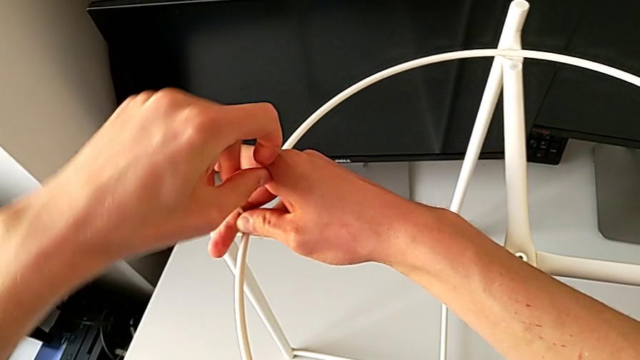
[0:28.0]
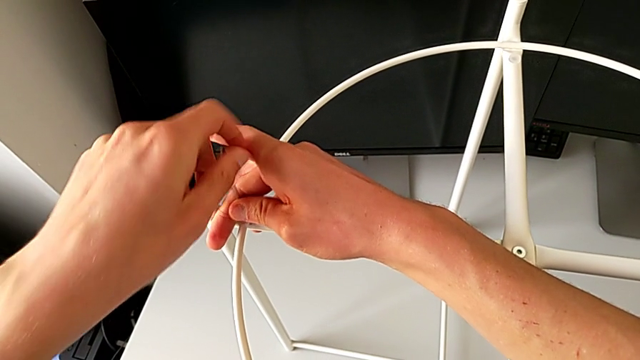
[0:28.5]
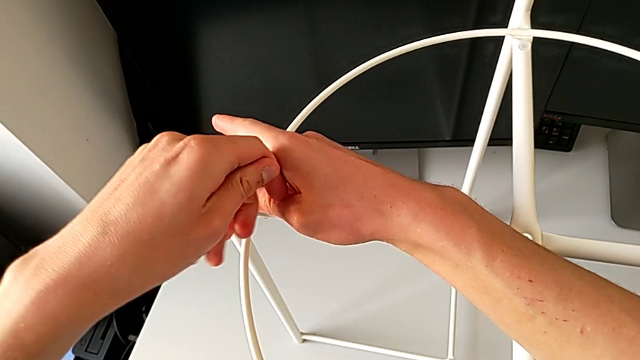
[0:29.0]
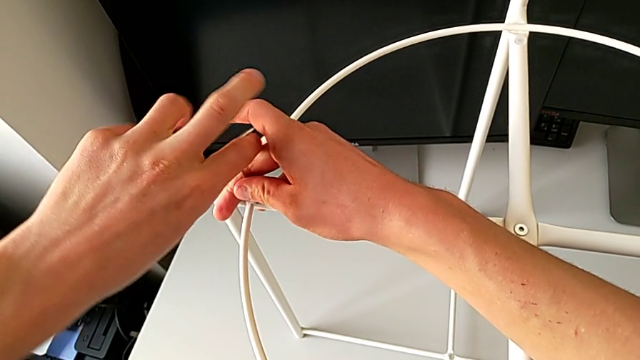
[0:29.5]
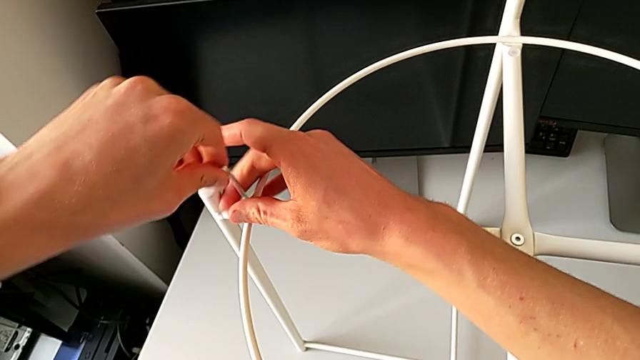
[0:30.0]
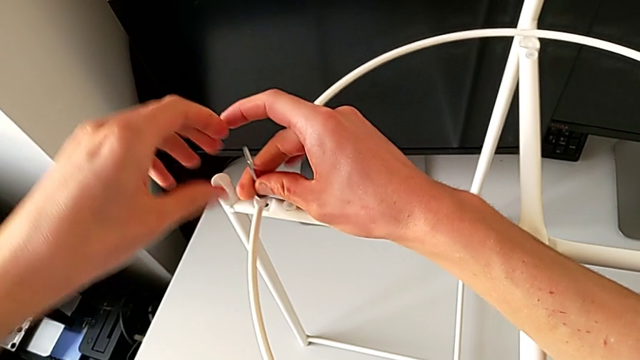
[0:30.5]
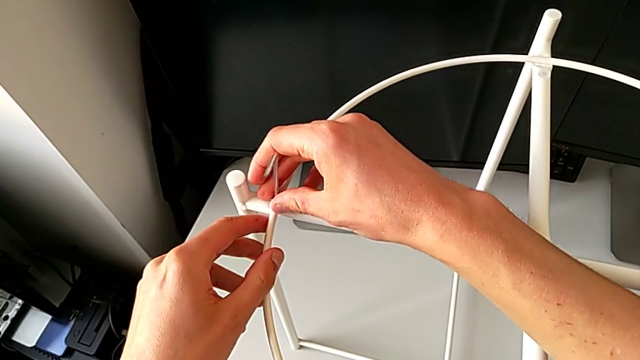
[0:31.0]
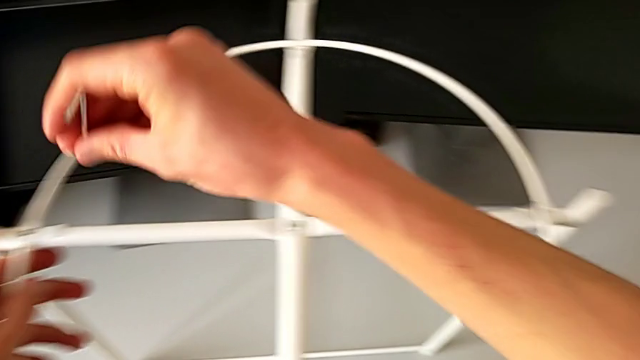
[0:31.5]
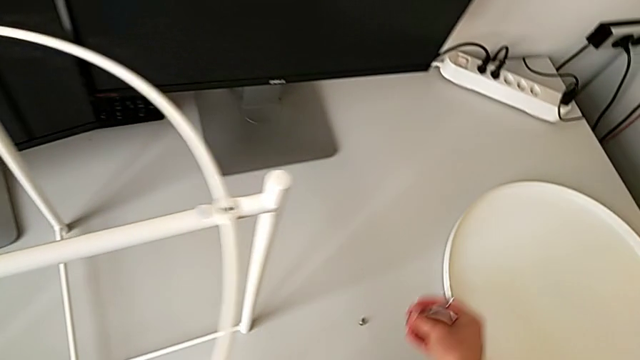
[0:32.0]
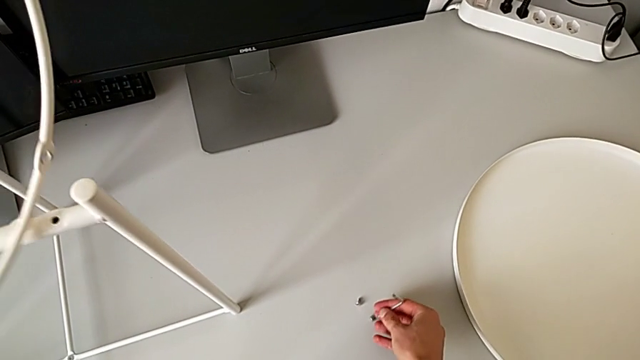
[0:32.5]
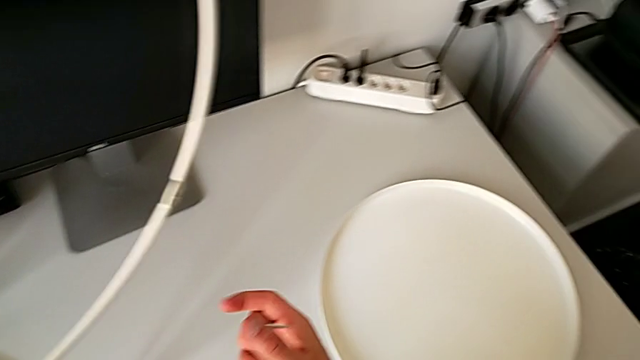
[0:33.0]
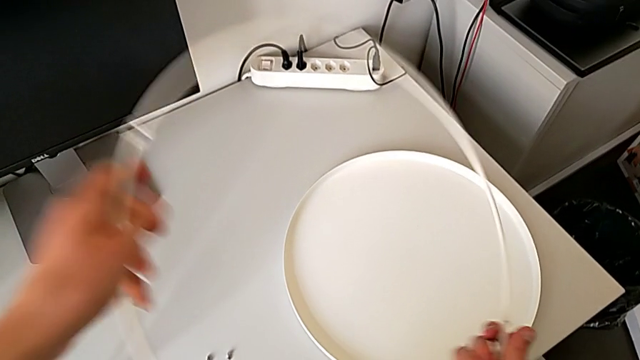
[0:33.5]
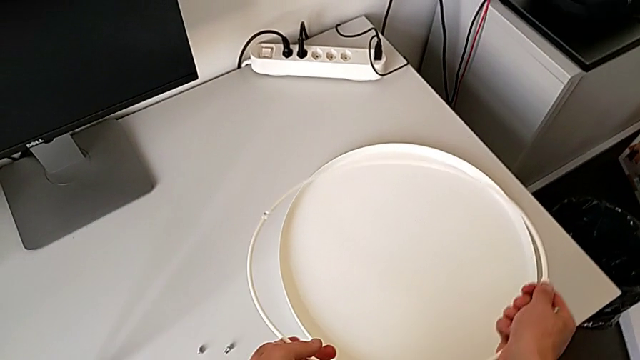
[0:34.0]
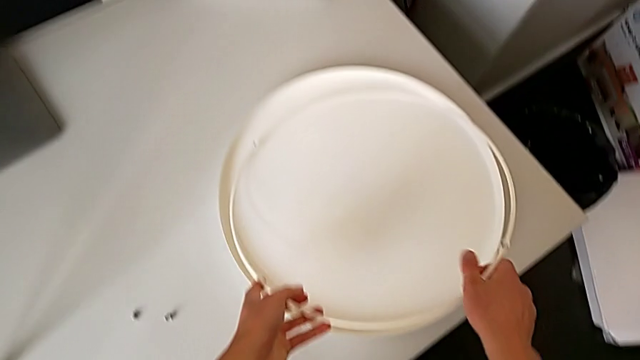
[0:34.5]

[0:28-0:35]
The camera wearer is disassembling the circle. They unscrew the hex socket head, disassemble it with the right hand and withdraw the Allen wrench with the right hand. They place the hex socket head, disassemble the circle, lift it and place it.

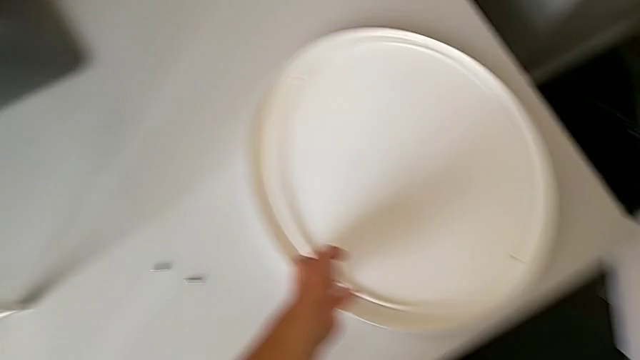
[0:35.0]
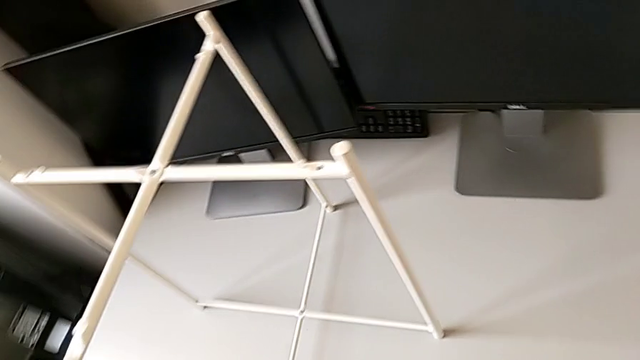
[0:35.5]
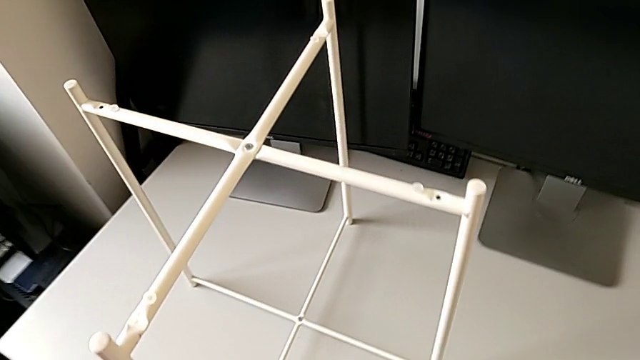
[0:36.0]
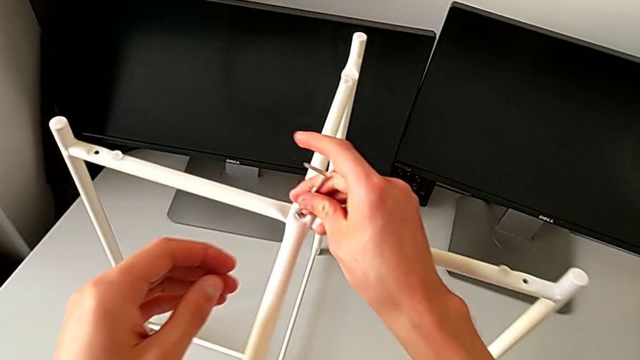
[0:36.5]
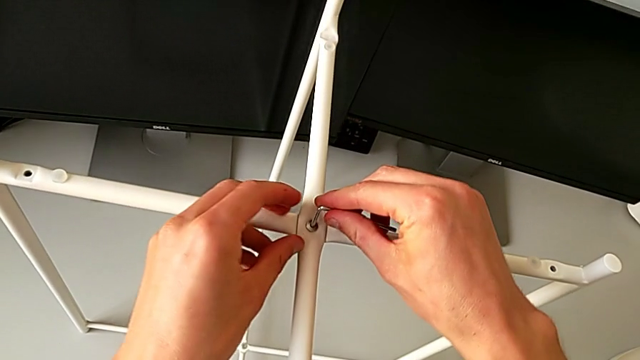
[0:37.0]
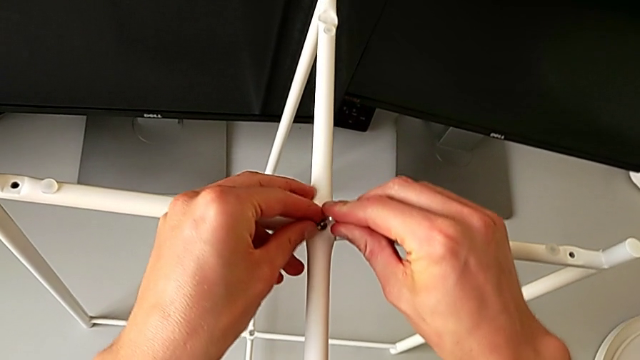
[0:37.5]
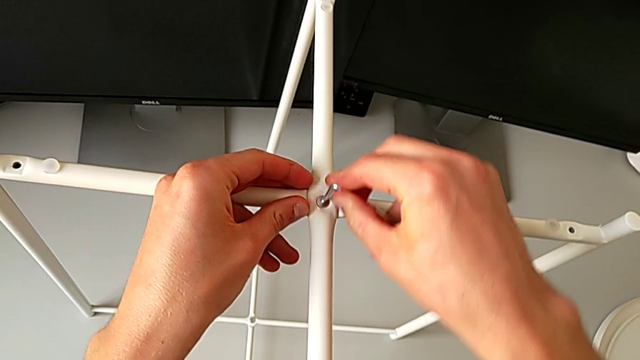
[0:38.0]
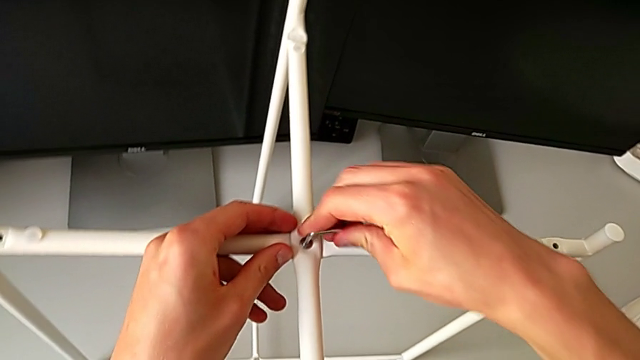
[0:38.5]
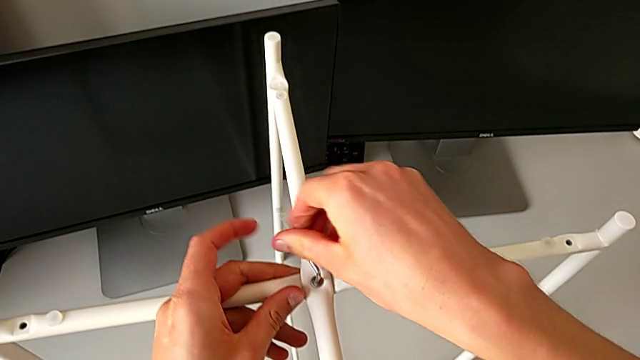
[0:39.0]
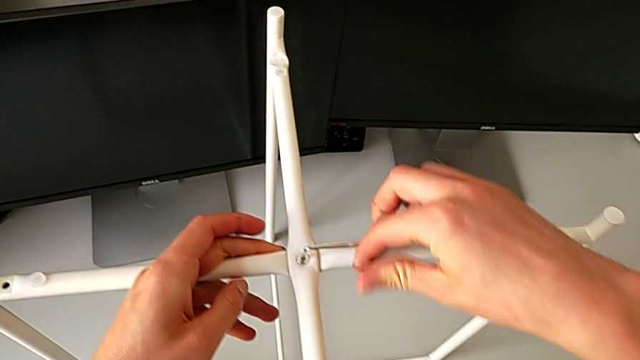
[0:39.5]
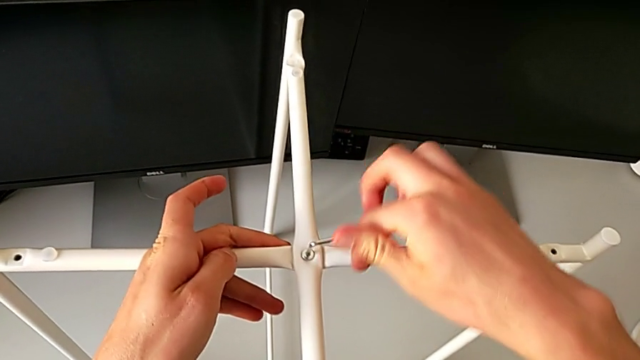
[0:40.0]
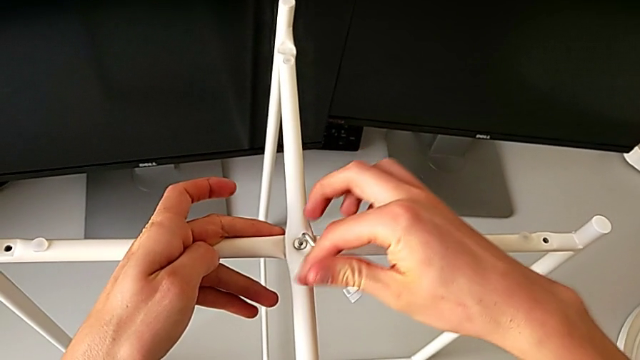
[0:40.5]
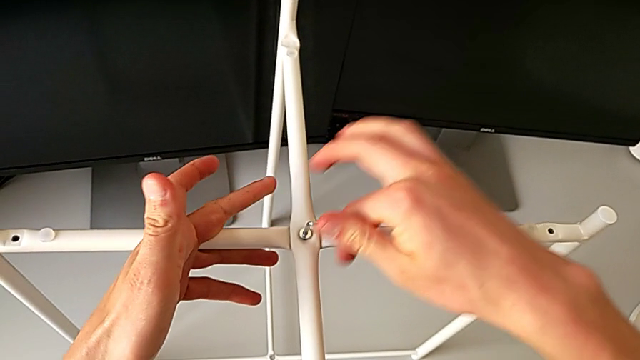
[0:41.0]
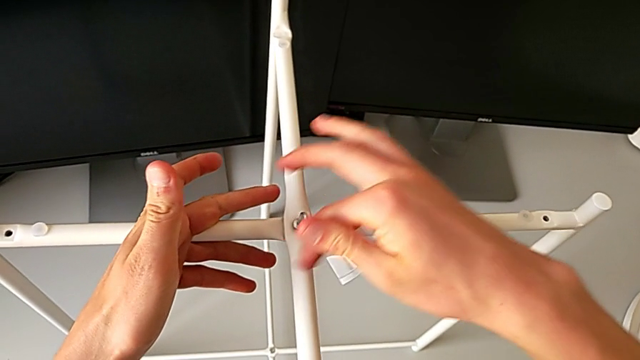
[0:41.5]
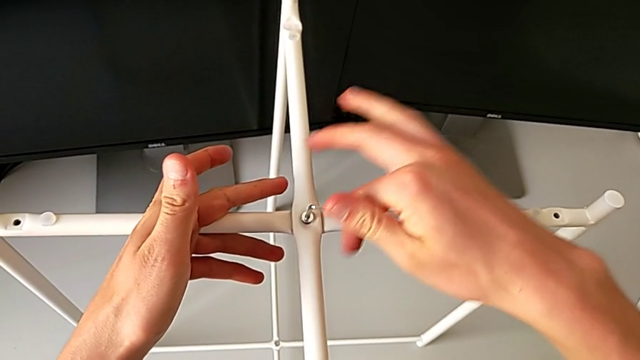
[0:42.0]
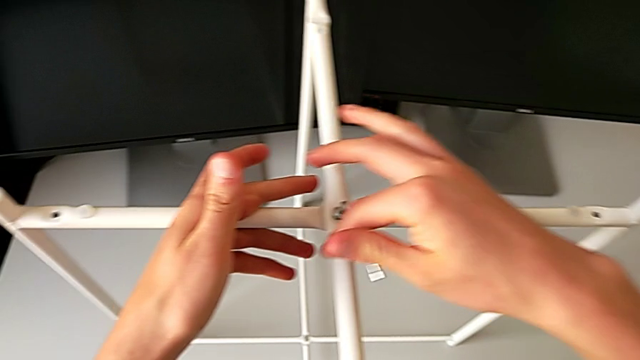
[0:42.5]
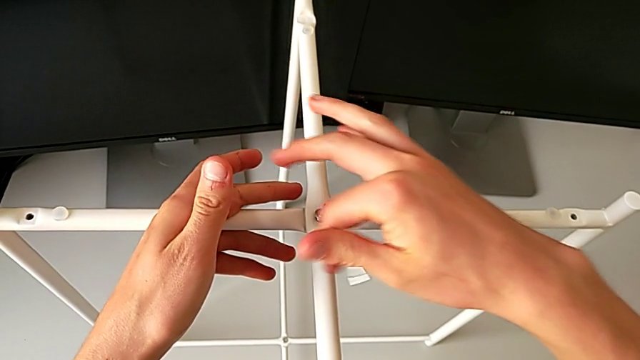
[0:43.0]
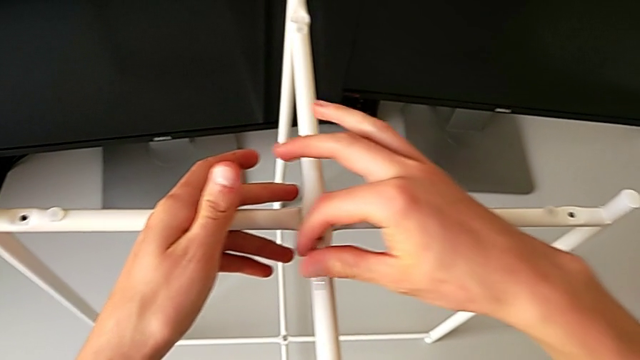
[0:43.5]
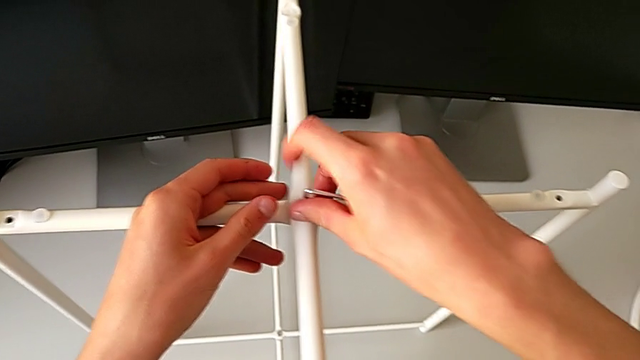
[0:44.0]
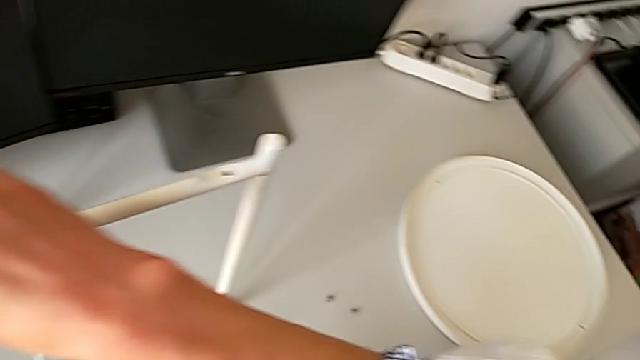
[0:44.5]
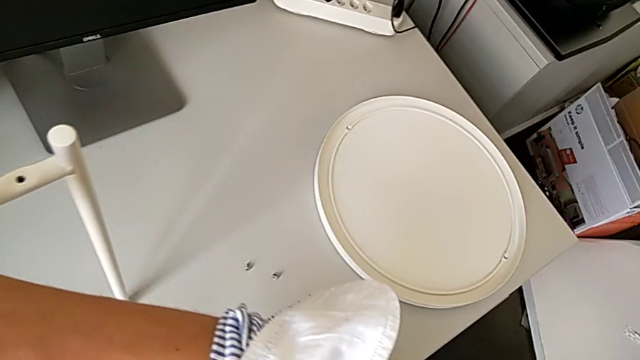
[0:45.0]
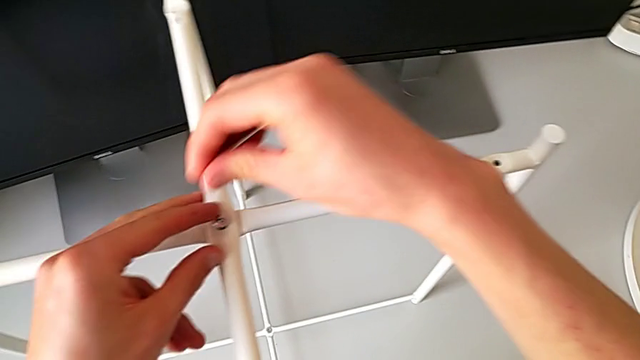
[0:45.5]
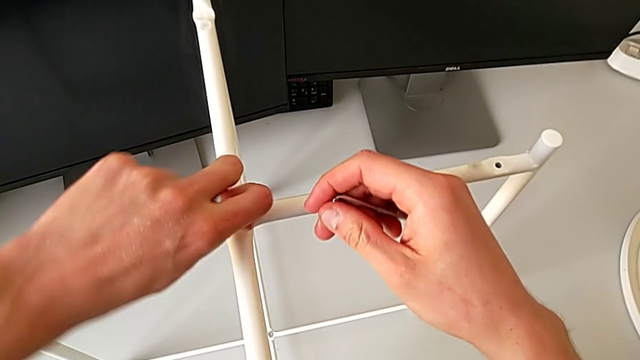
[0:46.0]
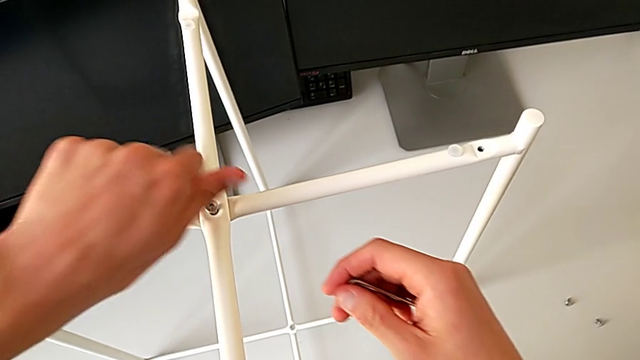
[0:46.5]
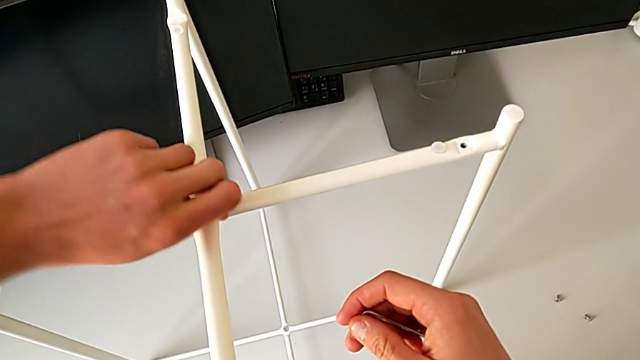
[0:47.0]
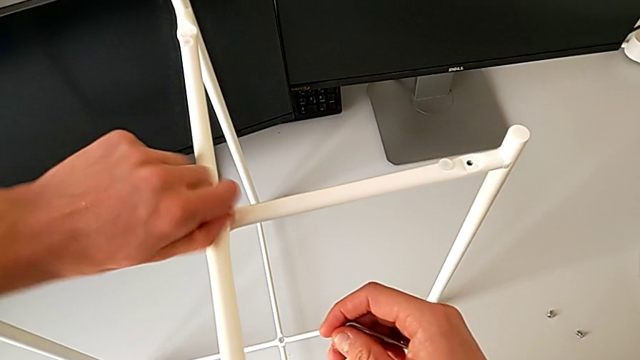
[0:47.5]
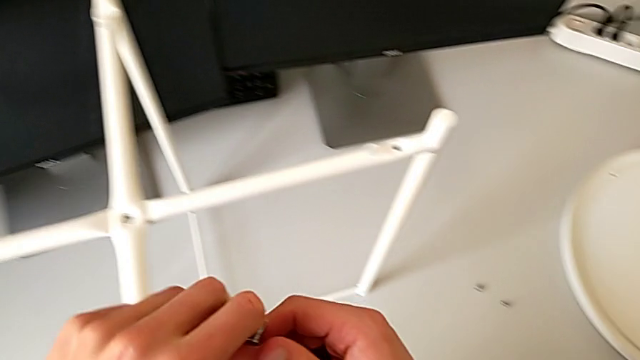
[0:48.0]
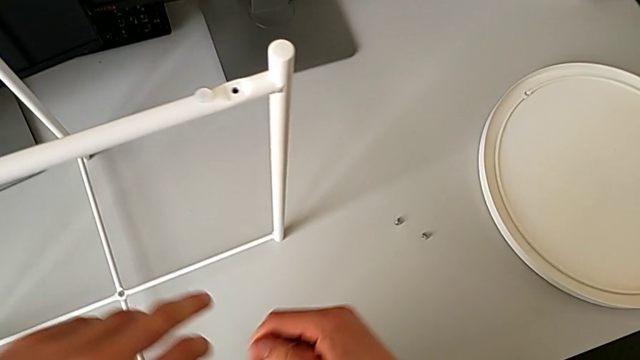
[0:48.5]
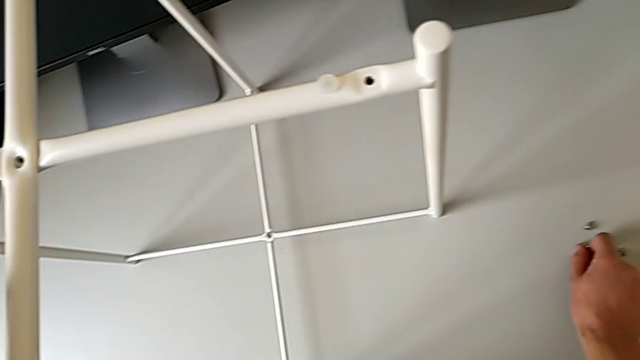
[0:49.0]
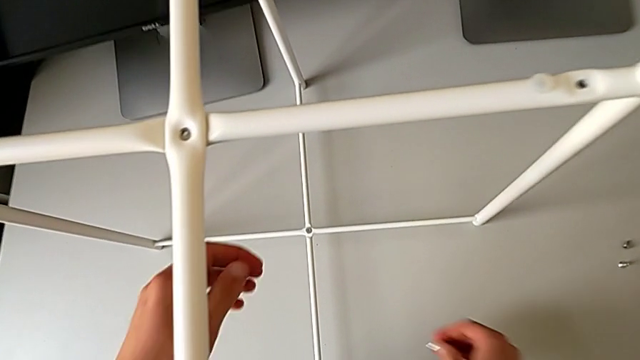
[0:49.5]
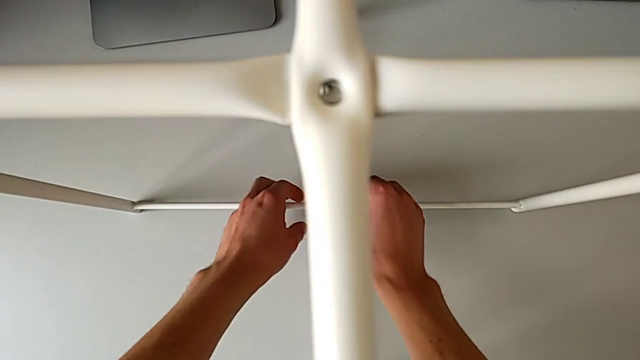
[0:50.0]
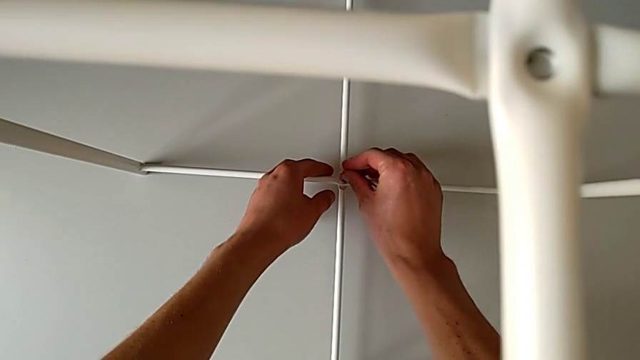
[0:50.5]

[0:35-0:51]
The camera wearer is unscrewing the legs. They rotate the Allen wrench, insert it, unscrew the hex socket head, withdraw the Allen wrench, unscrew the hex socket head, disassemble it, grab it, place it and insert the Allen wrench.
